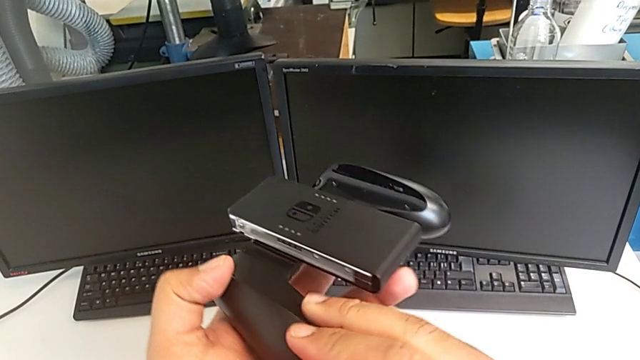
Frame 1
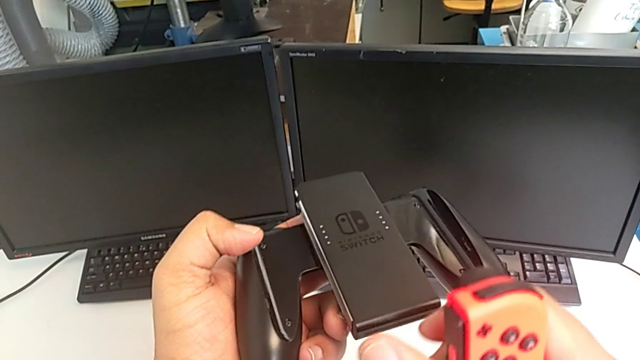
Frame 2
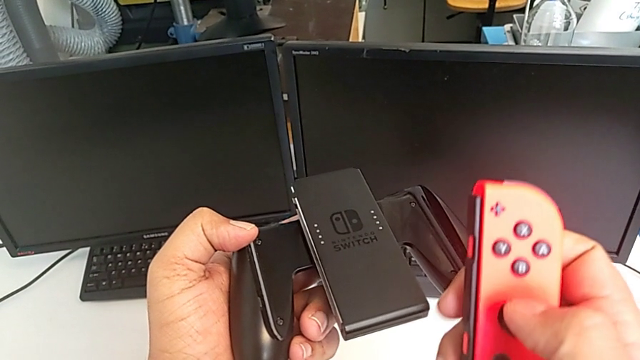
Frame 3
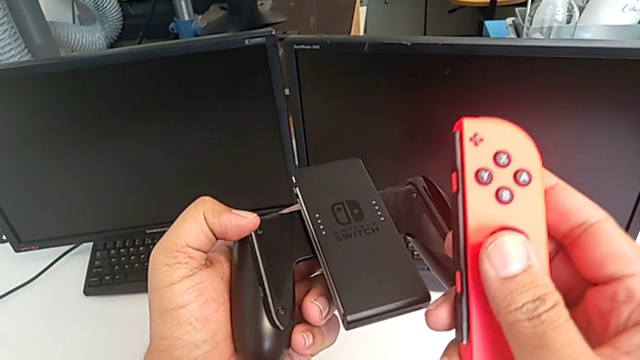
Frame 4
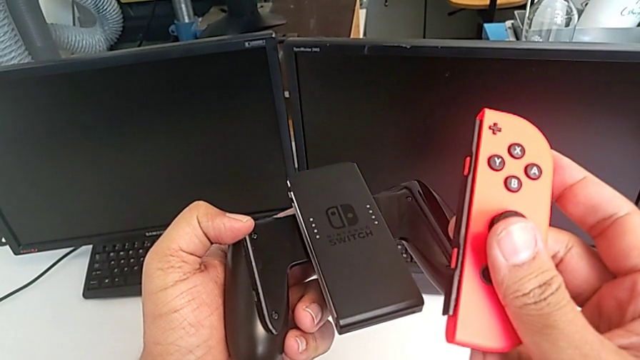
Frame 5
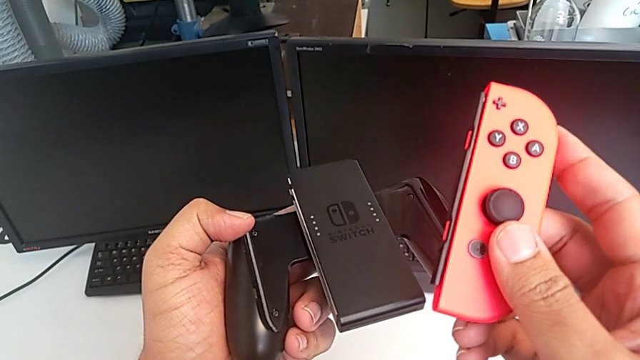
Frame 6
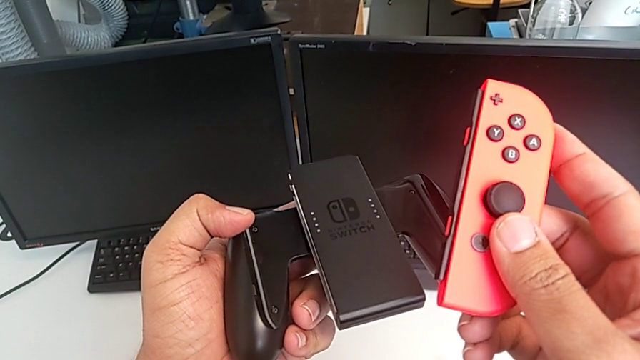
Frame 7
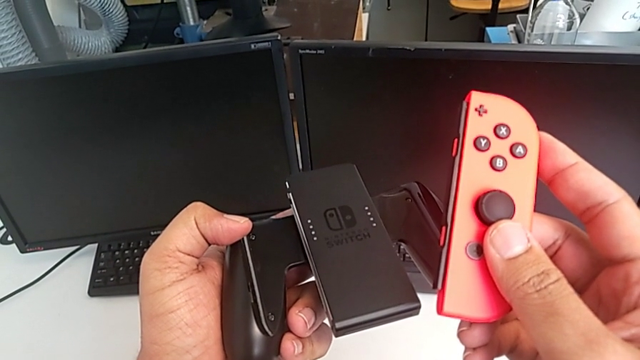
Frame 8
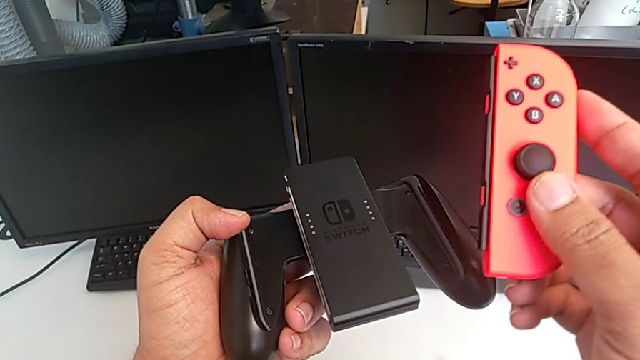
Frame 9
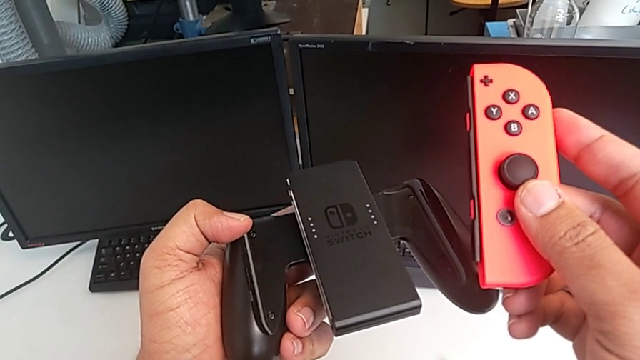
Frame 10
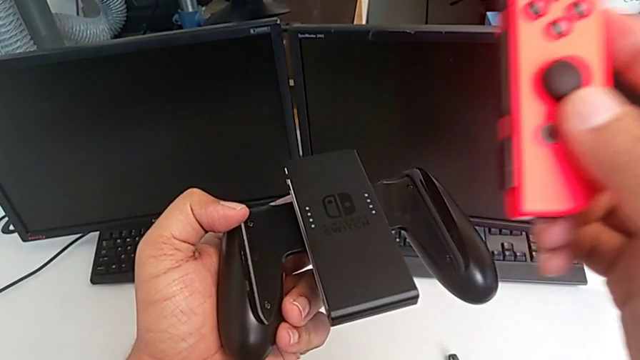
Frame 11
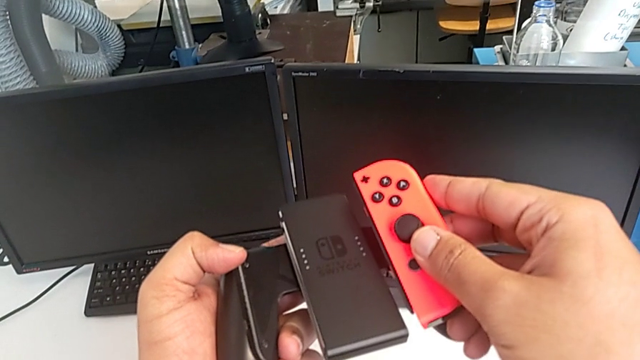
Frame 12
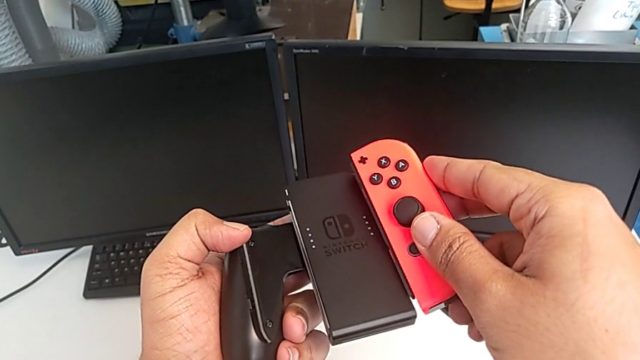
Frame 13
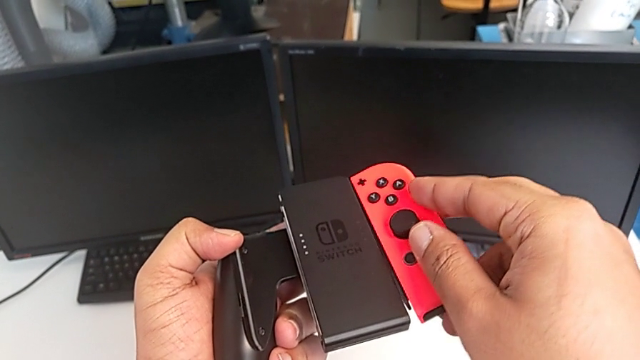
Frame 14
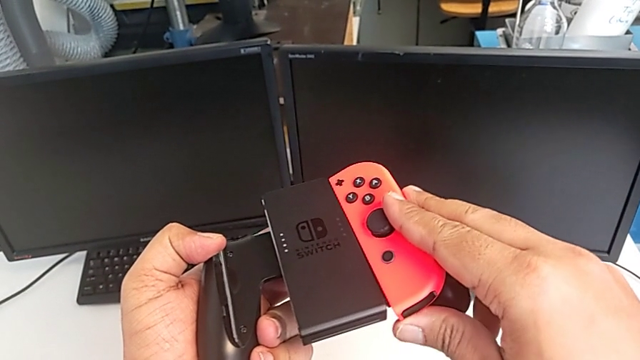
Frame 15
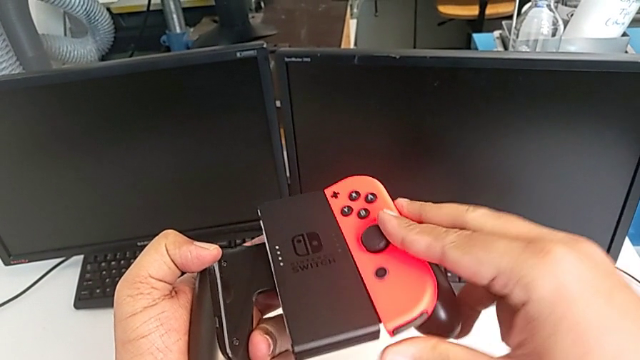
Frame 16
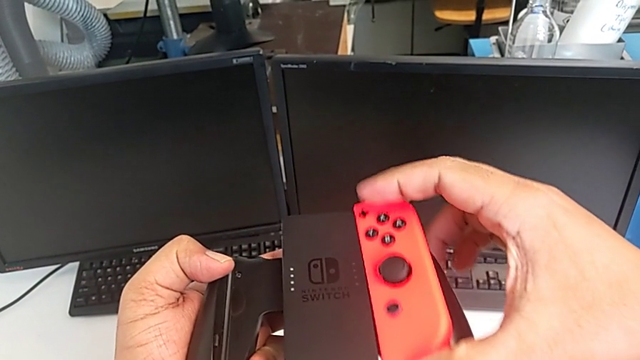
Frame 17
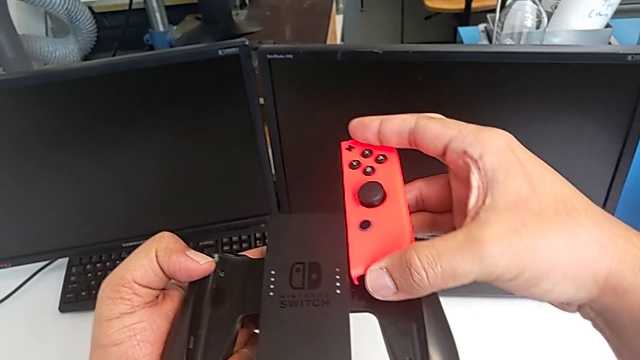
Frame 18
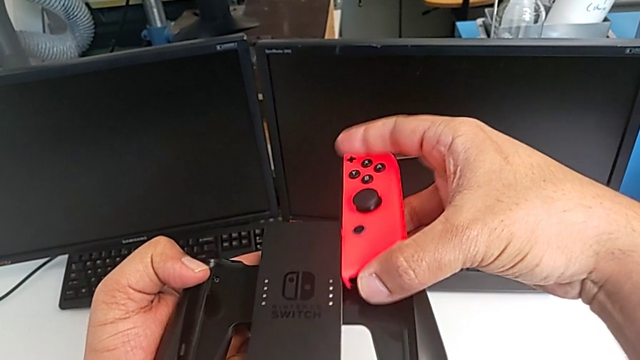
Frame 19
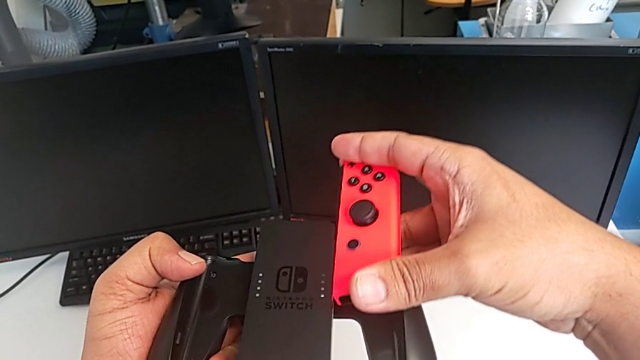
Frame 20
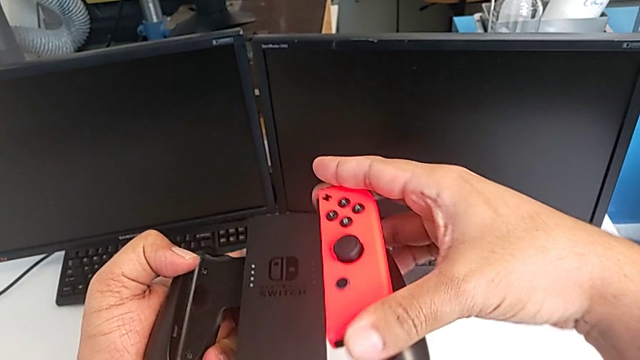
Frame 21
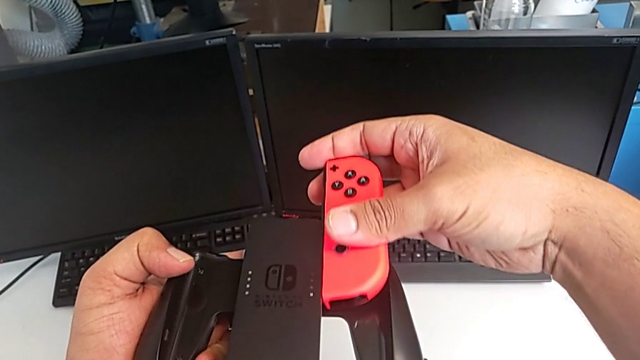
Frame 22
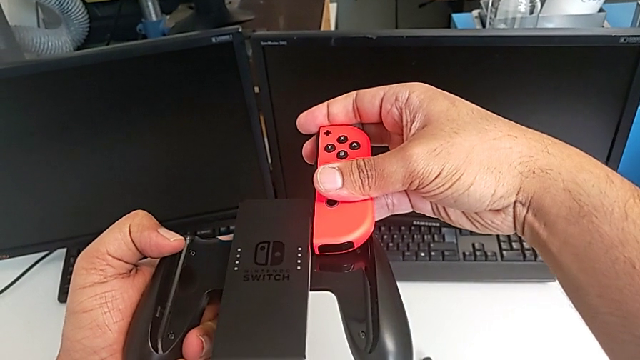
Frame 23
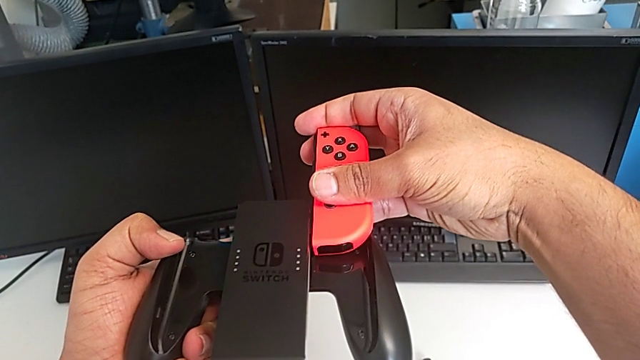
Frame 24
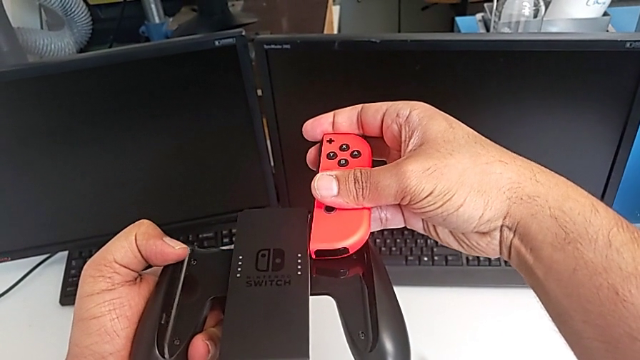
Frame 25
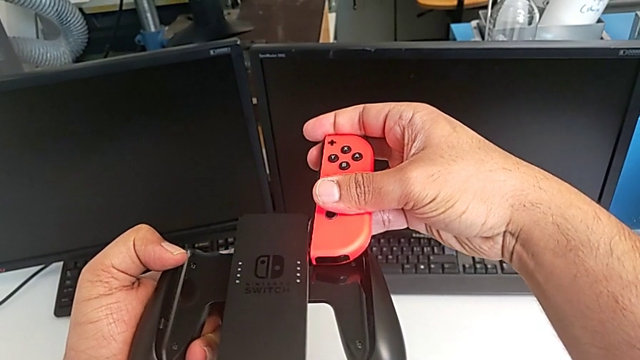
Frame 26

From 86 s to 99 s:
The camera wearer is changing the Joy-Con controllers from the Nintendo Switch to the comfort grip. They rotate the comfort grip and wrongly push the red Joy-Con controller, assembling the controller the wrong way.

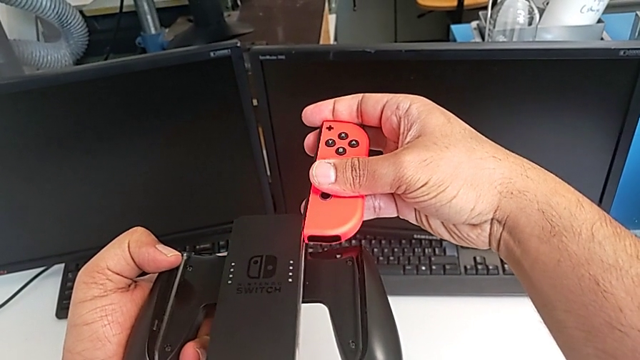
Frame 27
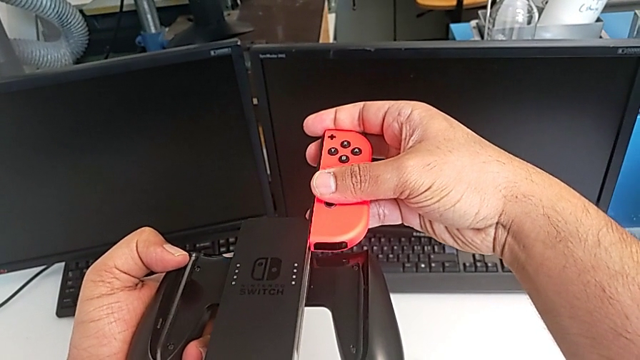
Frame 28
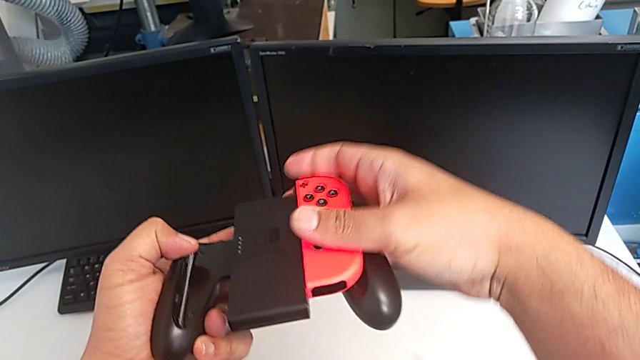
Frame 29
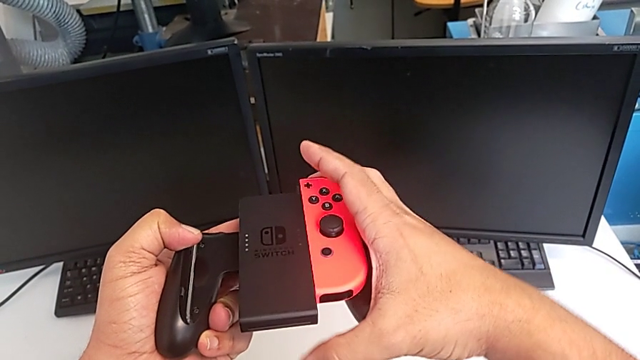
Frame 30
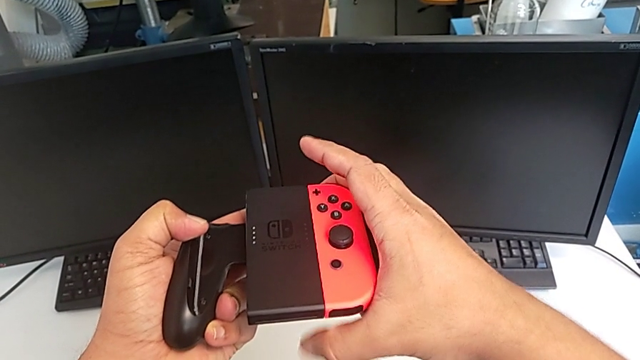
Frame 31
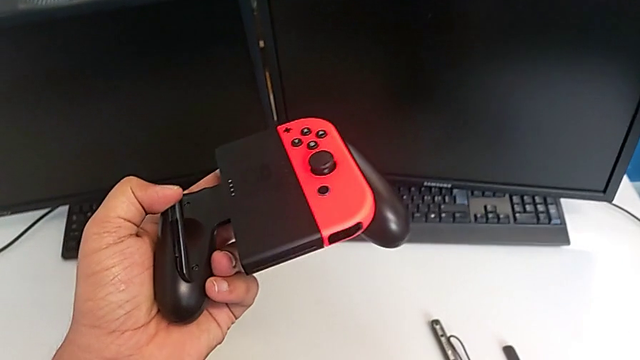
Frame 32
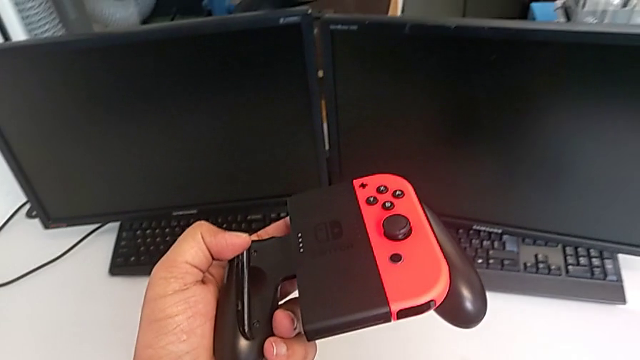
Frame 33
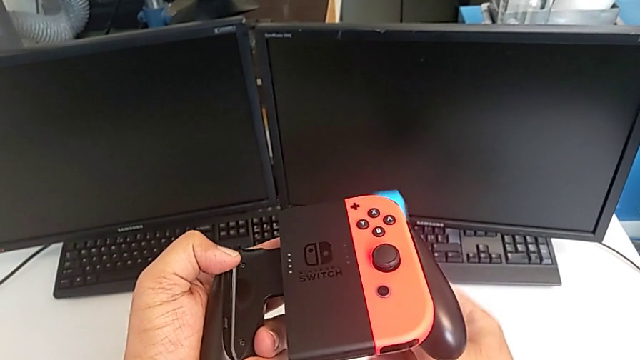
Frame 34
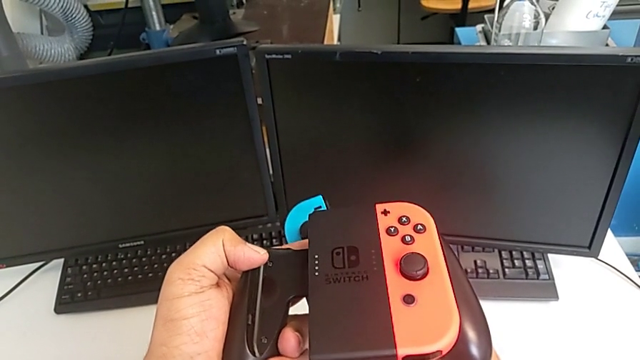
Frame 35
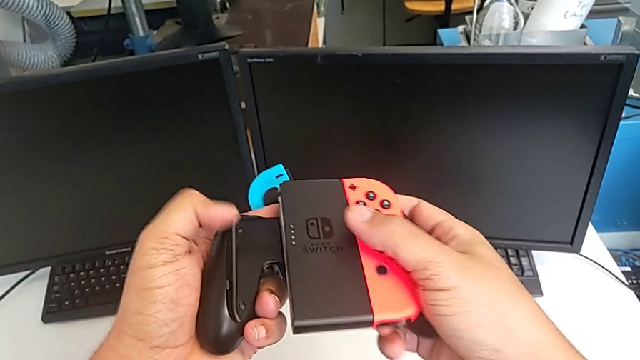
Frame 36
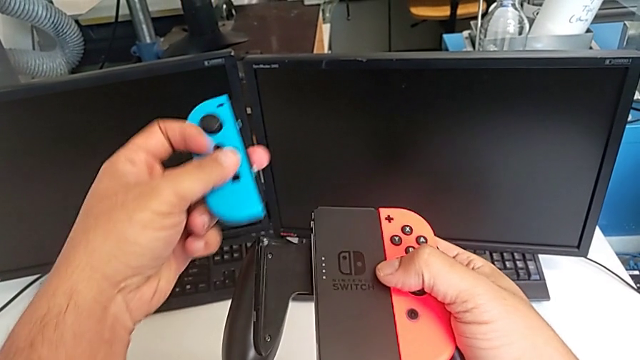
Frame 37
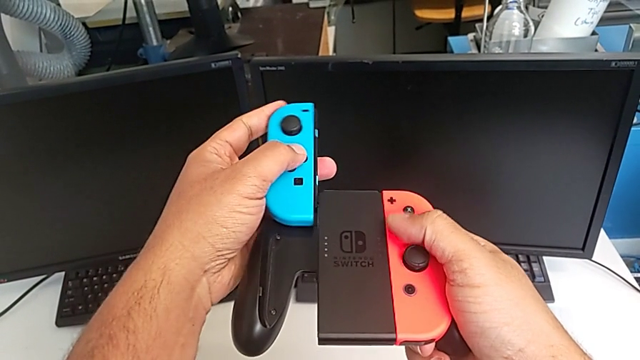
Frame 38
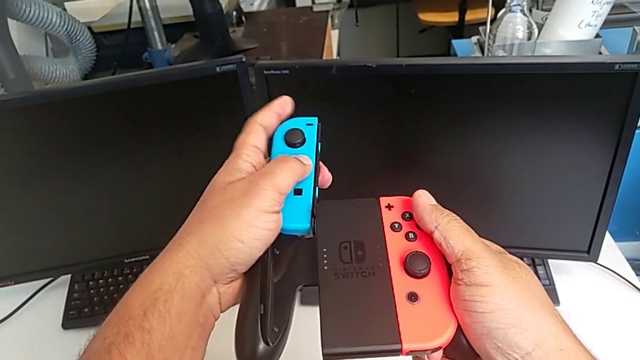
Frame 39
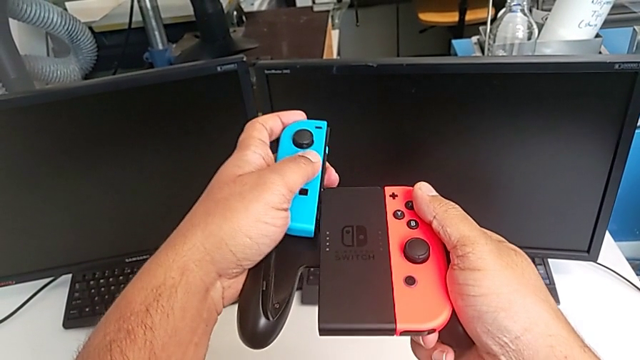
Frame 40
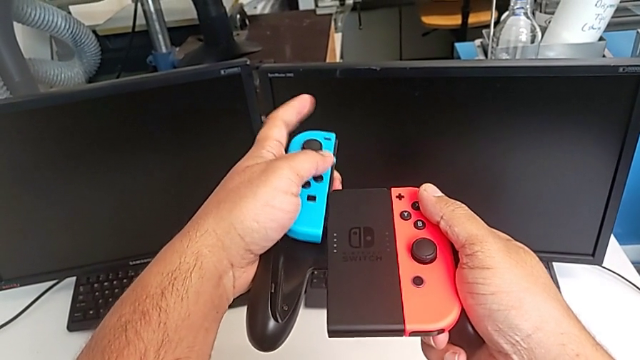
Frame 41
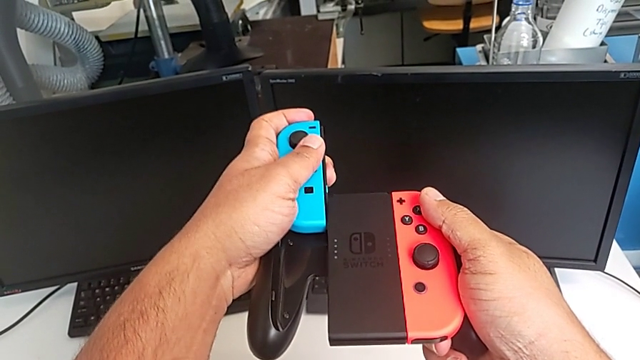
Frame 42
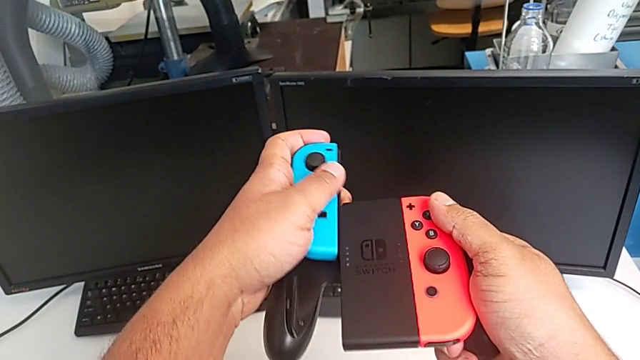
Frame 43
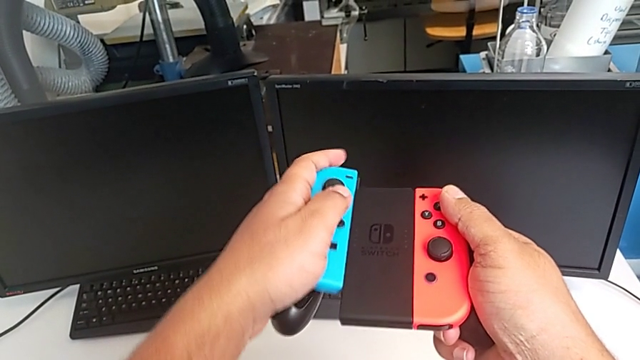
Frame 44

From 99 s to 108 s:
The camera wearer is changing the Joy-Con controllers from the Nintendo Switch to the comfort grip. They assemble the red Joy-Con controller, grab the blue Joy-Con controller, lift it and begin to assemble it.
